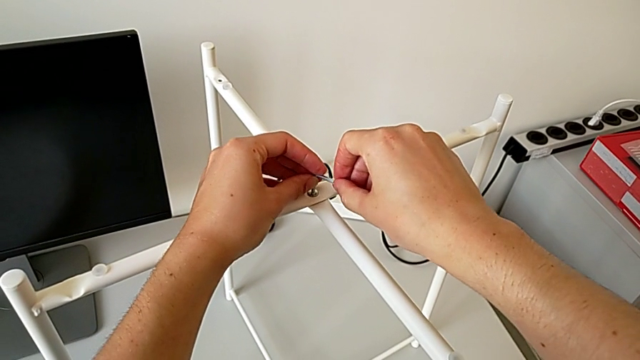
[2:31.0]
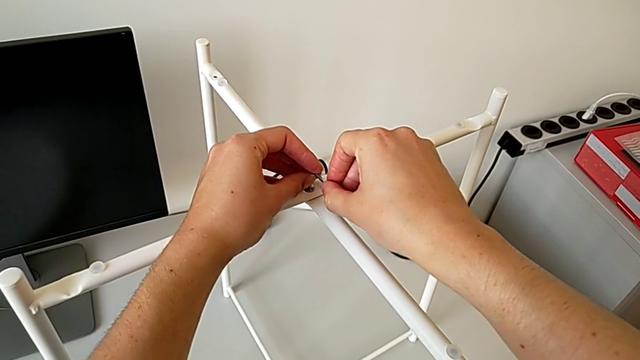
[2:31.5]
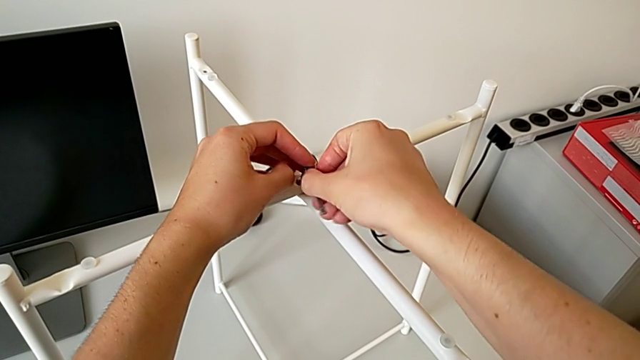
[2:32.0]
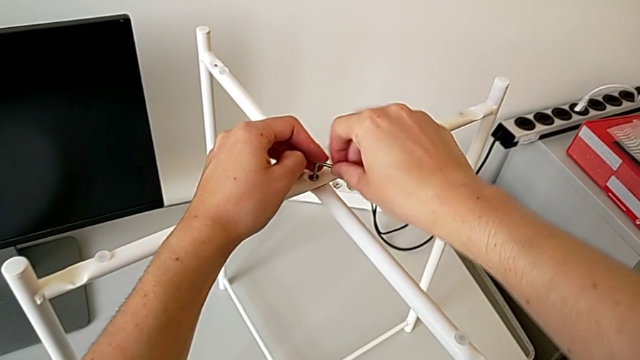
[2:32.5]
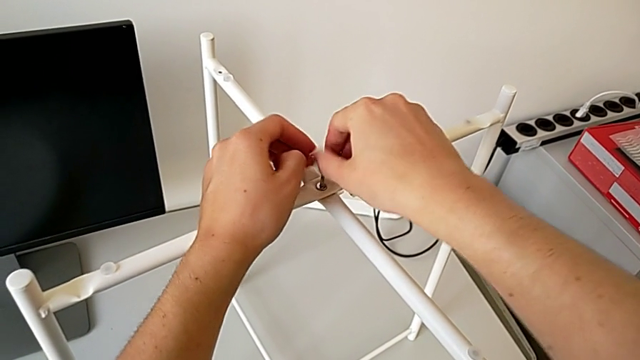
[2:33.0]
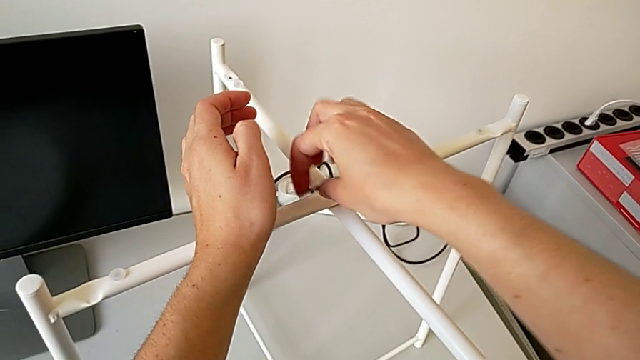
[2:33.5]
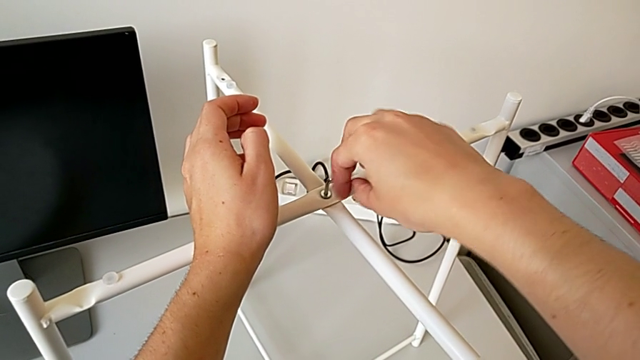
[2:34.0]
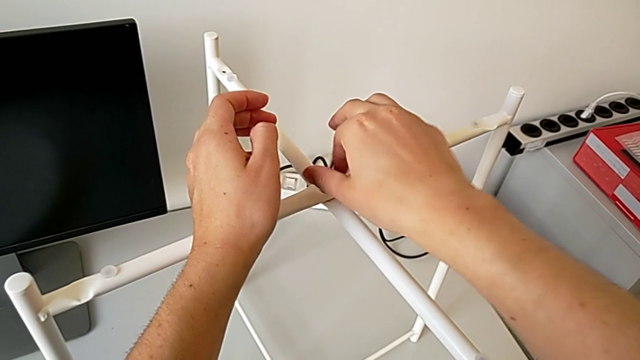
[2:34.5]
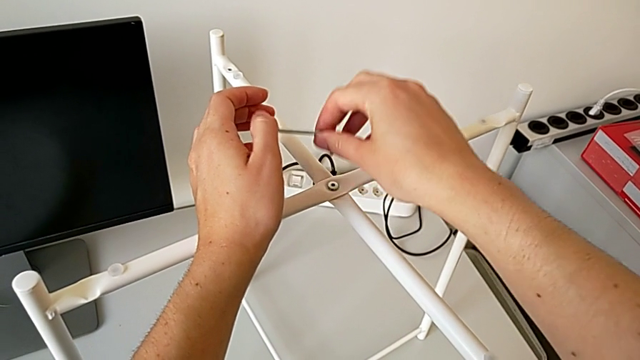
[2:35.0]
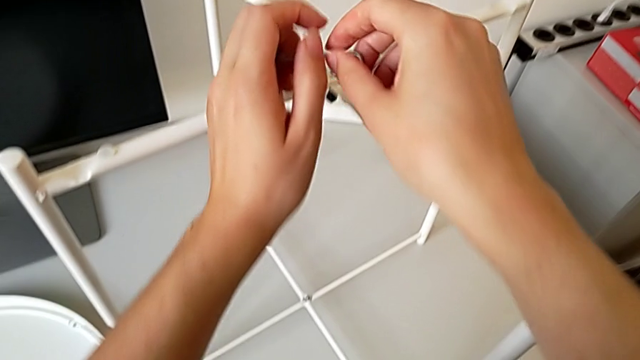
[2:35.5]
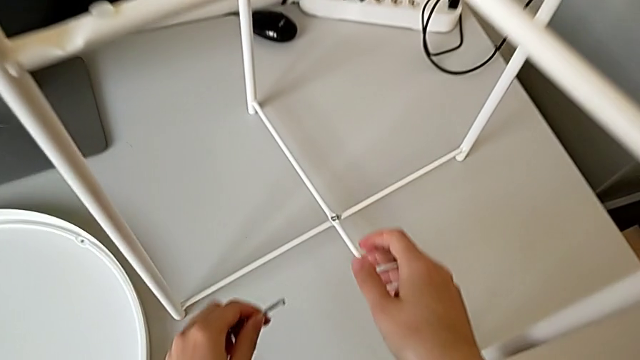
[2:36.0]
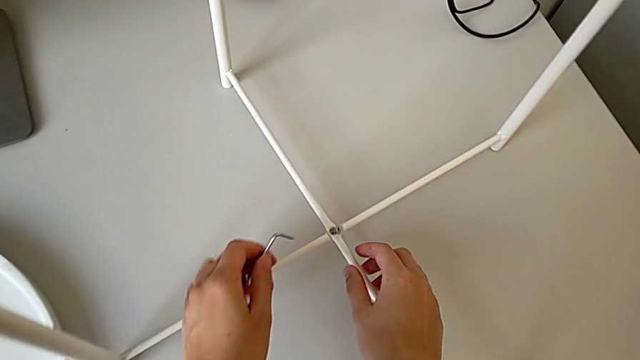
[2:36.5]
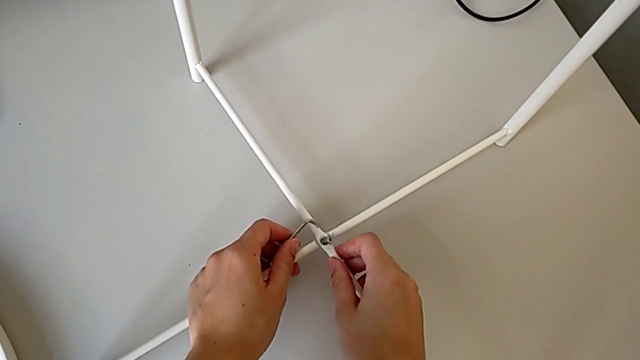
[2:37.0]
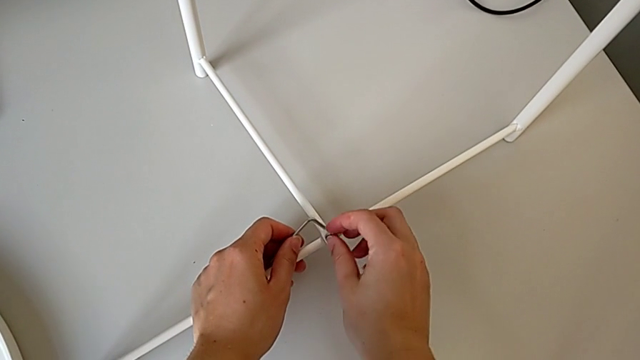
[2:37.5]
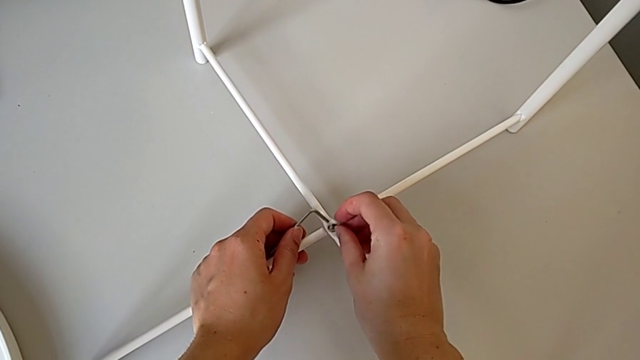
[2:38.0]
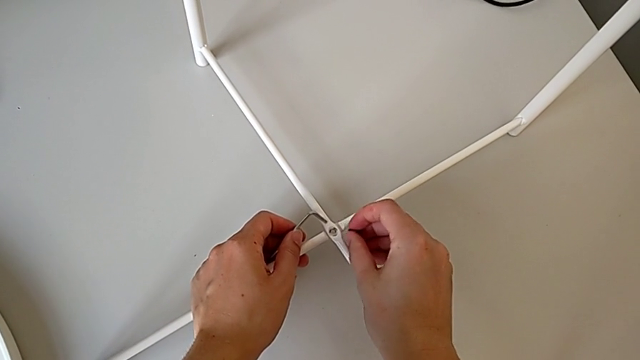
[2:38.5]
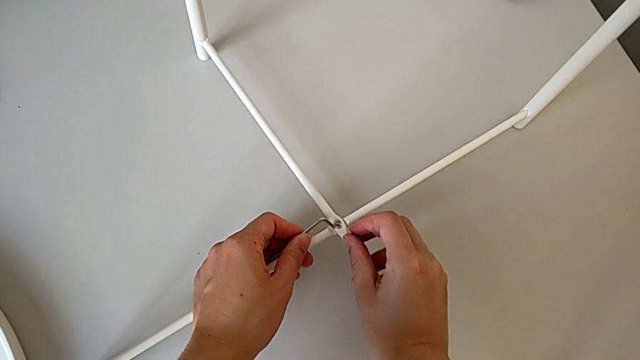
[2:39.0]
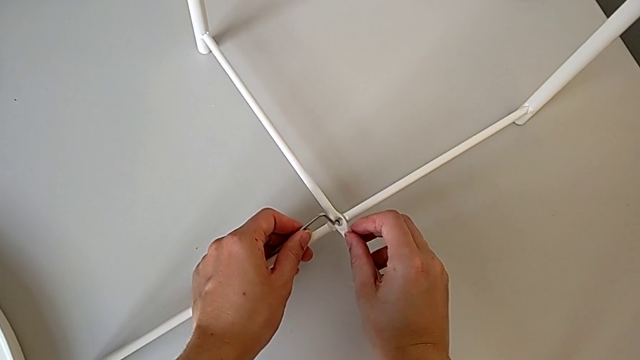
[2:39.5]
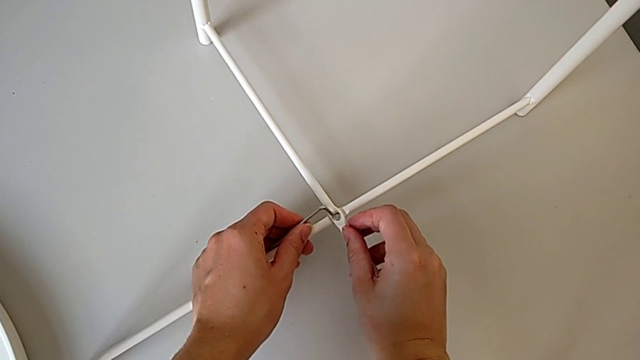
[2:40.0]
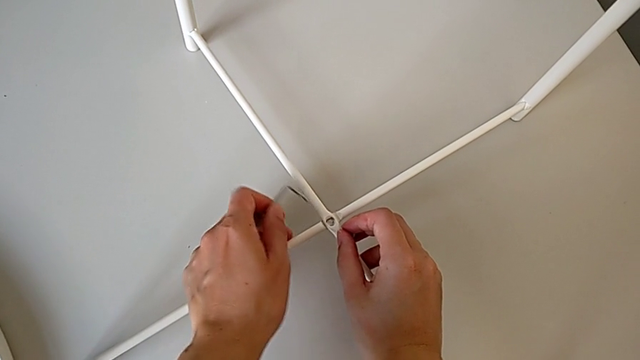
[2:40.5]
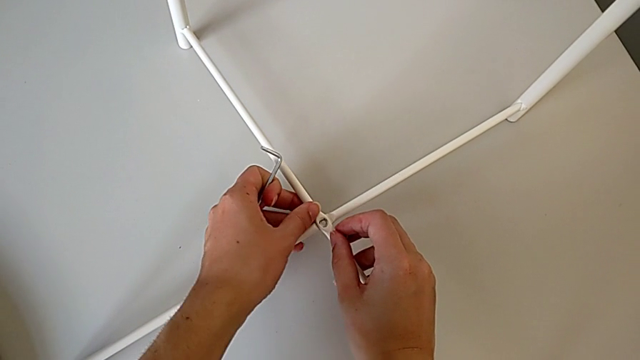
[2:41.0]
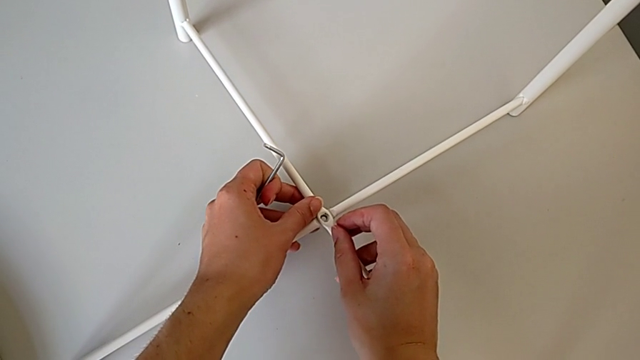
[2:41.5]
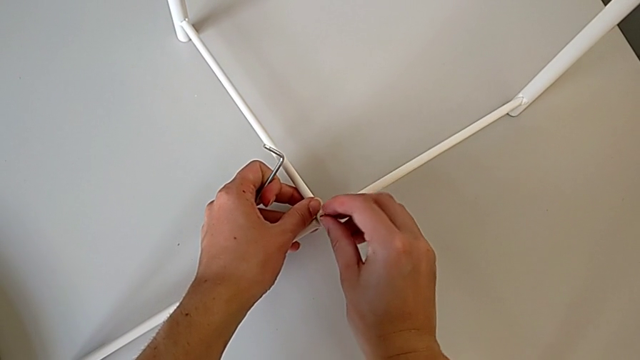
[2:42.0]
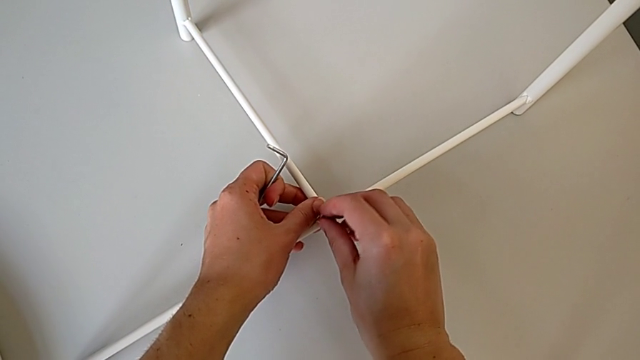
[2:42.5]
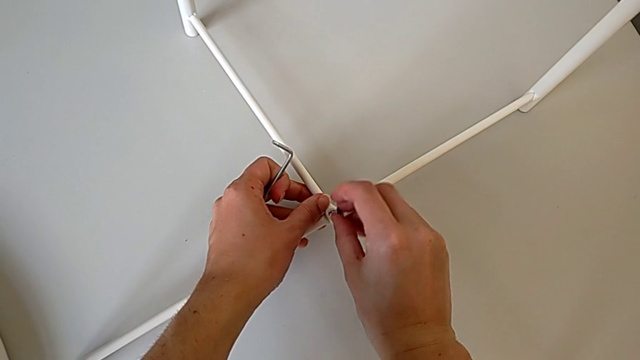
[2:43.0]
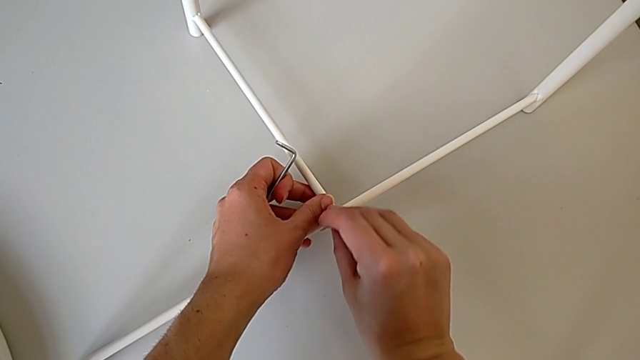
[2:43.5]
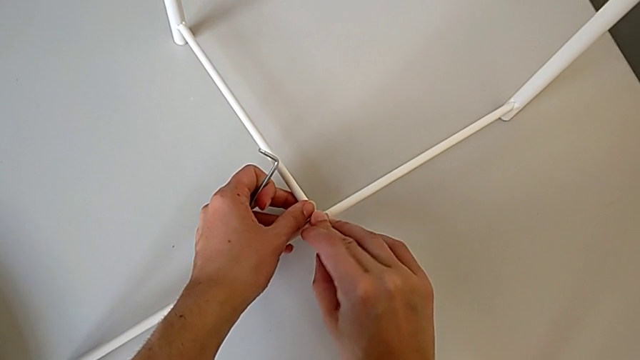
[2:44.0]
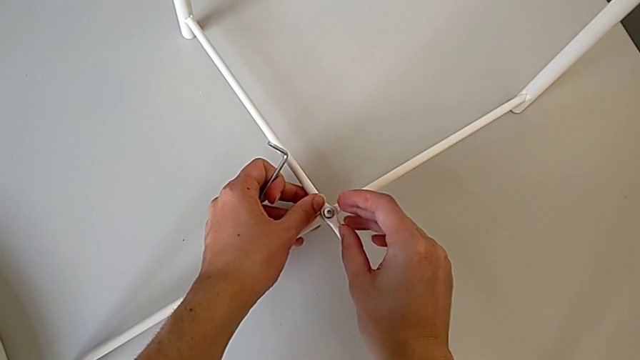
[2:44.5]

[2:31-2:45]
The camera wearer is assembling the bottom screw of the legs. They keep screwing the top hex socket head, withdraw the Allen wrench, align the leg and insert the hex socket head.

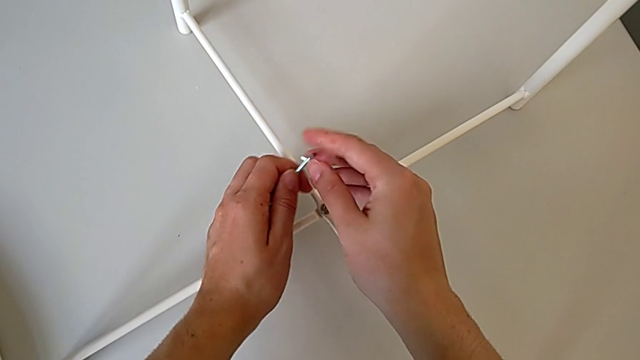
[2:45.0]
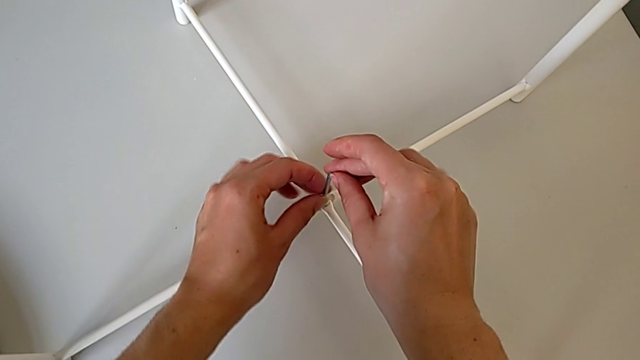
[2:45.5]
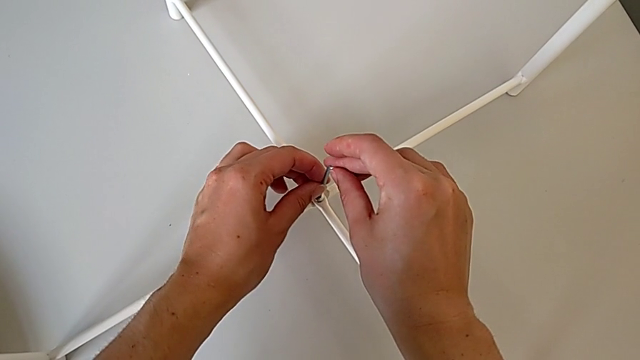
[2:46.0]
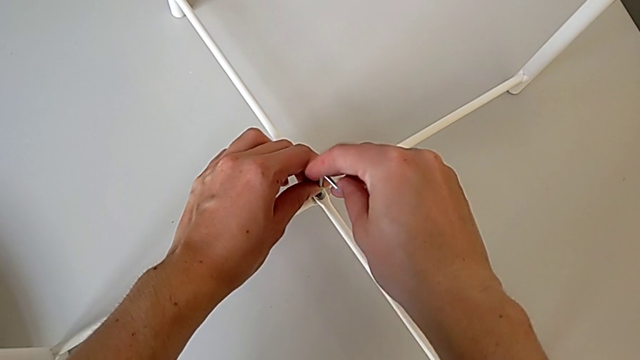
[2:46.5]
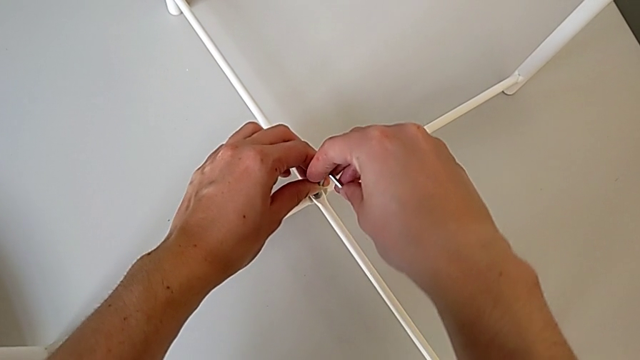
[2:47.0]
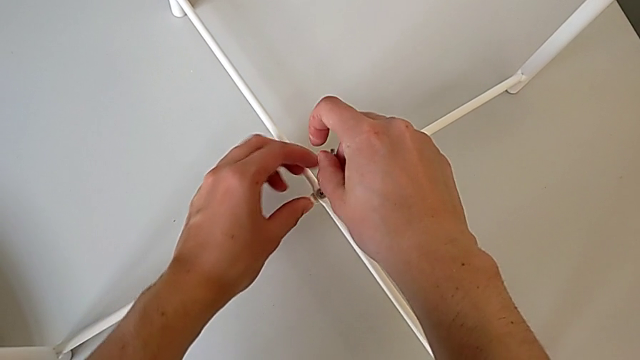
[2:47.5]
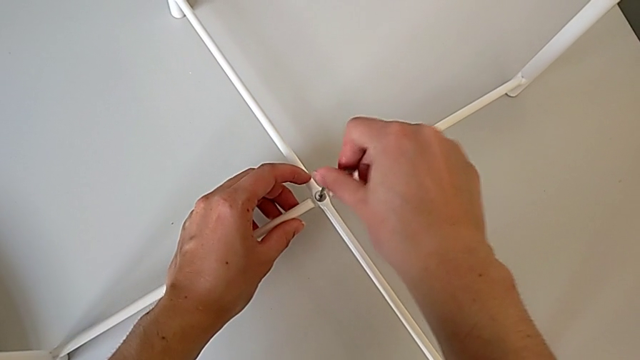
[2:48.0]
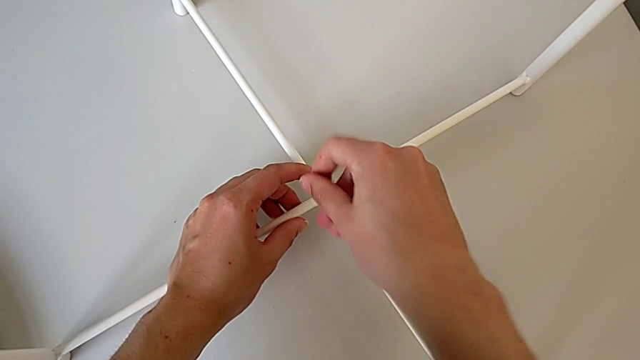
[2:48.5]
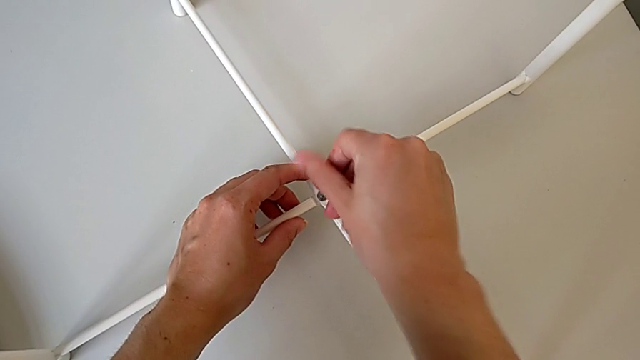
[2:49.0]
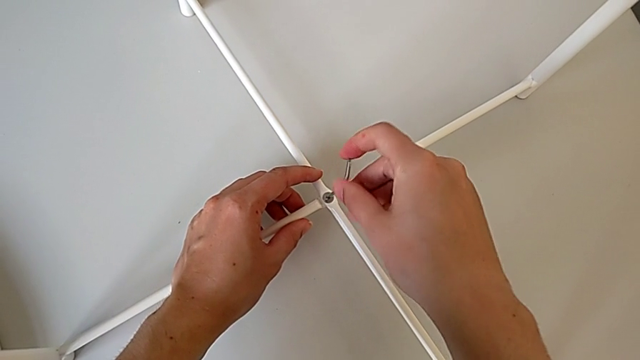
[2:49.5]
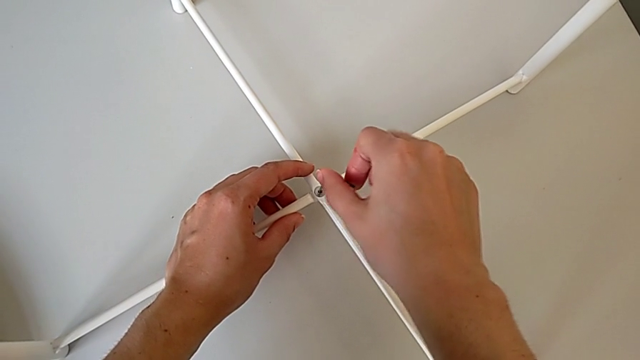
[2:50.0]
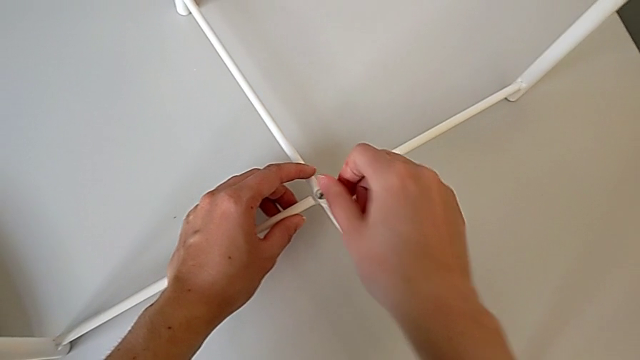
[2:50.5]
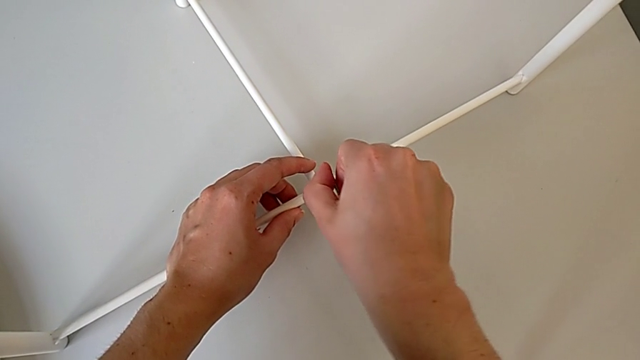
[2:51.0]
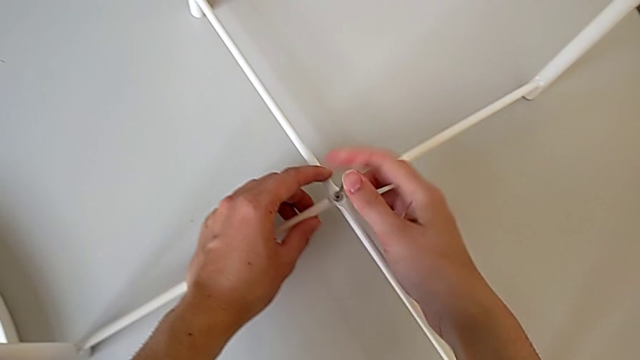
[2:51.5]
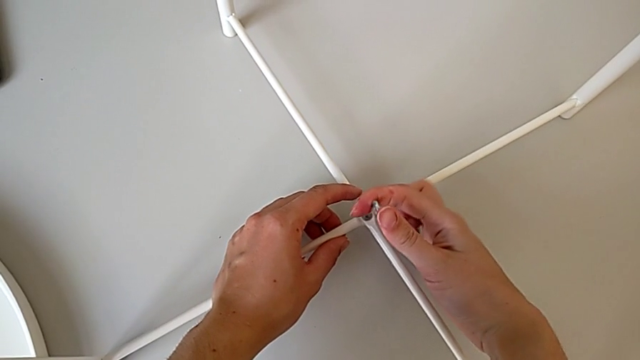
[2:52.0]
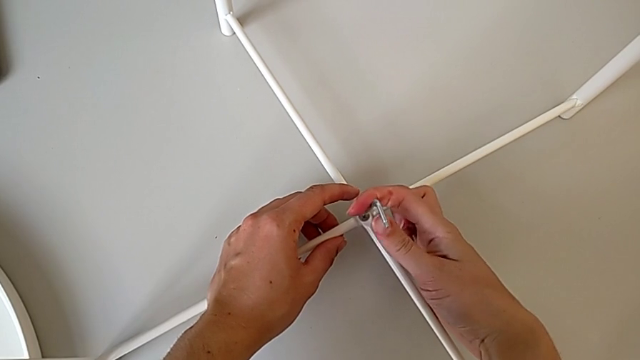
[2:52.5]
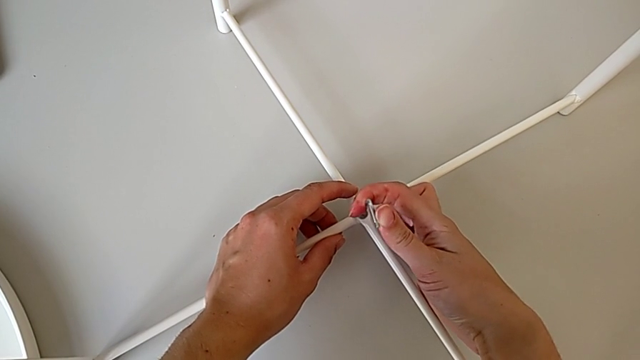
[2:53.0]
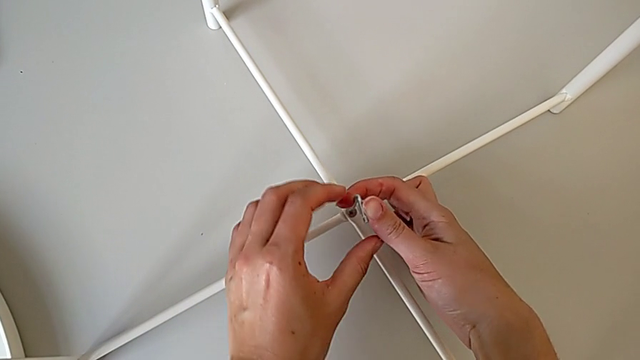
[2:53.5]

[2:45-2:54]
The camera wearer is assembling the bottom screw of the legs. They insert the Allen wrench and screw the bottom hex socket head.
